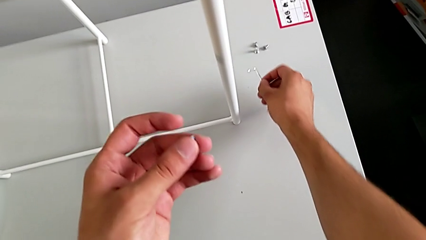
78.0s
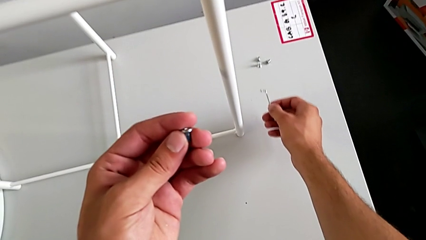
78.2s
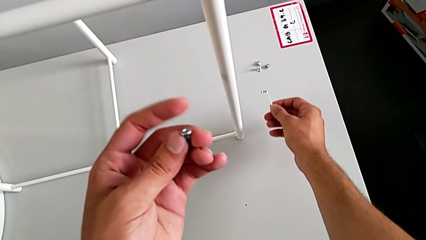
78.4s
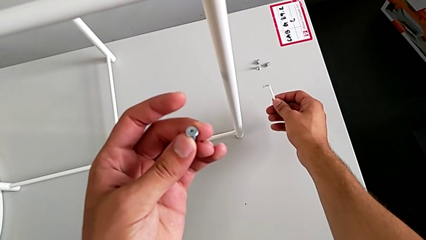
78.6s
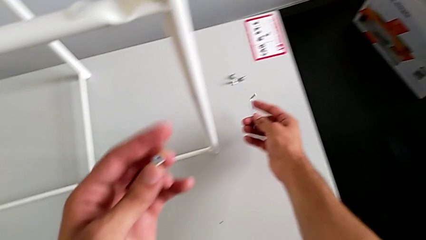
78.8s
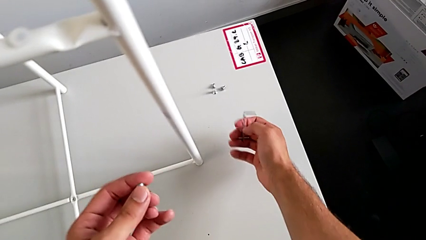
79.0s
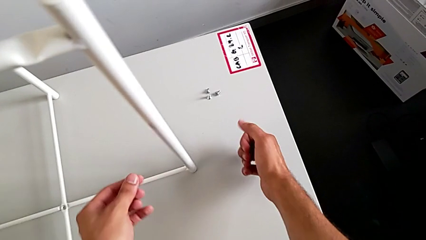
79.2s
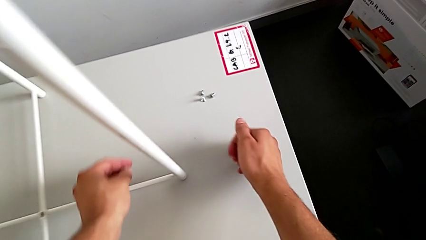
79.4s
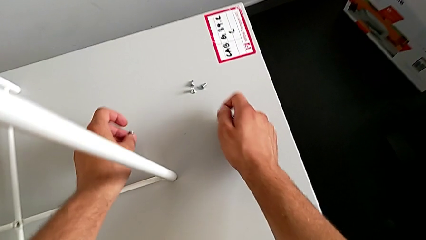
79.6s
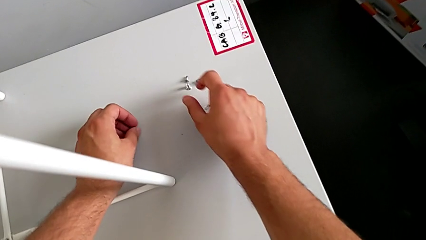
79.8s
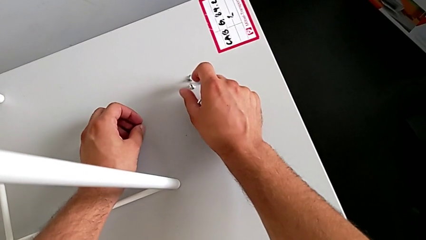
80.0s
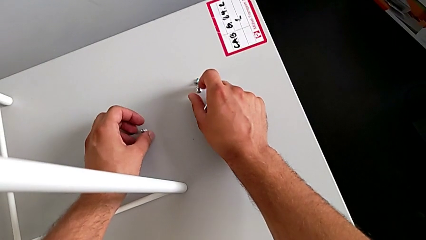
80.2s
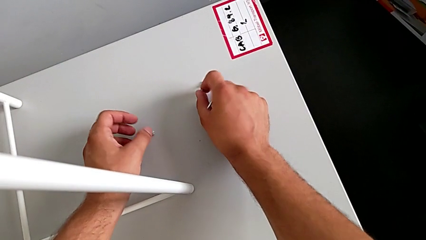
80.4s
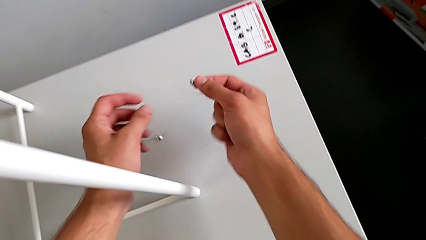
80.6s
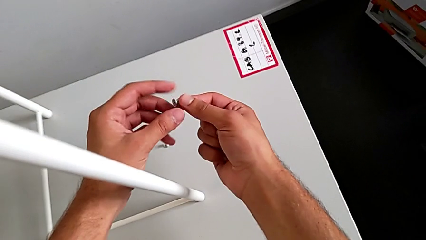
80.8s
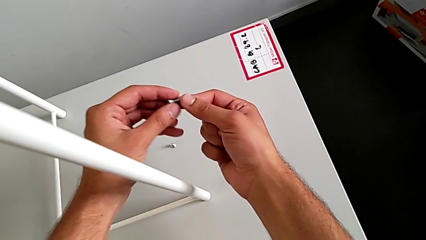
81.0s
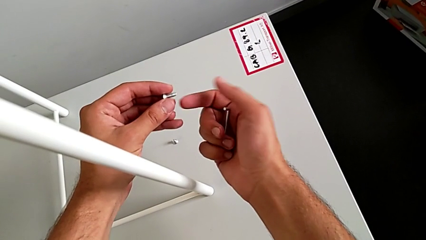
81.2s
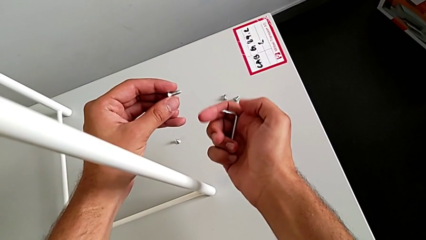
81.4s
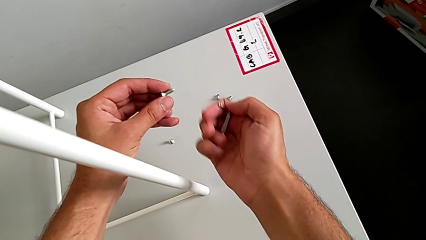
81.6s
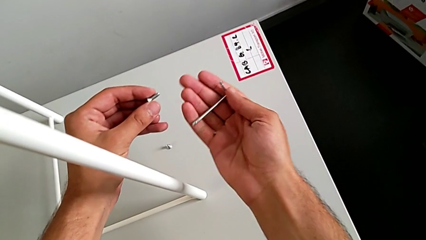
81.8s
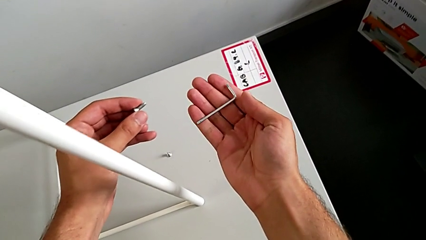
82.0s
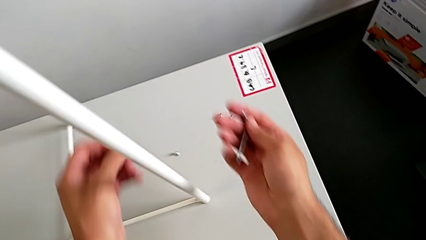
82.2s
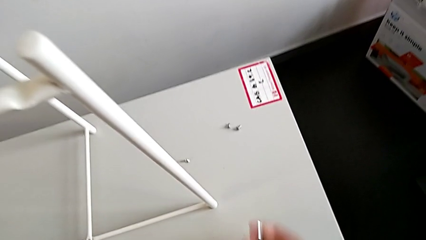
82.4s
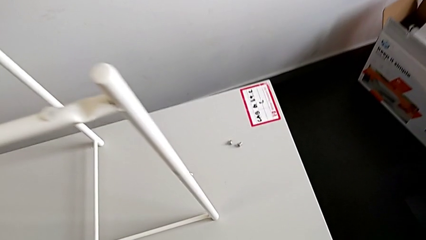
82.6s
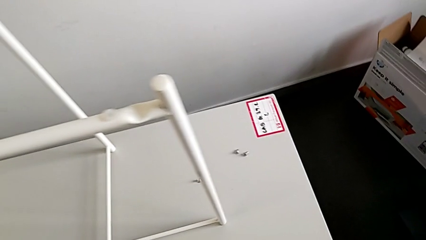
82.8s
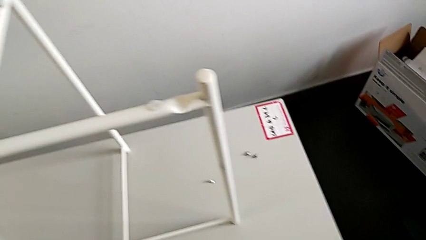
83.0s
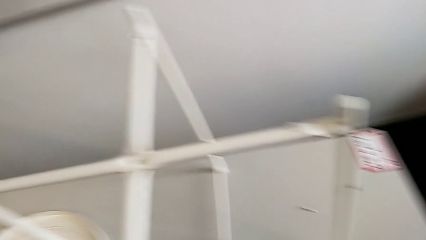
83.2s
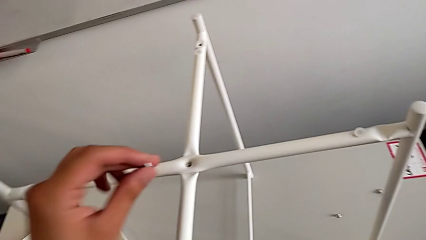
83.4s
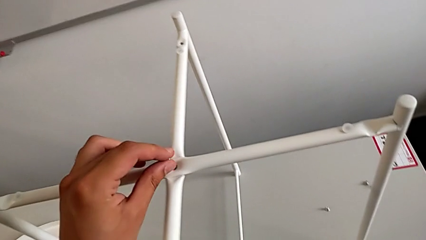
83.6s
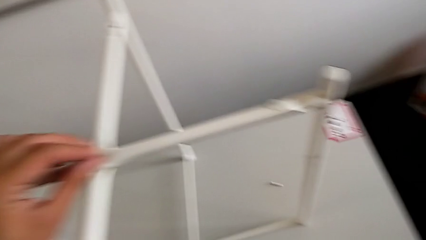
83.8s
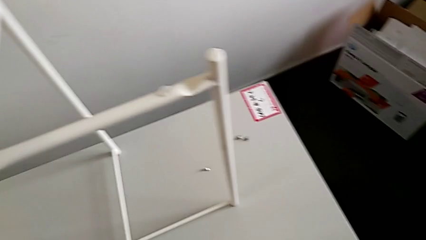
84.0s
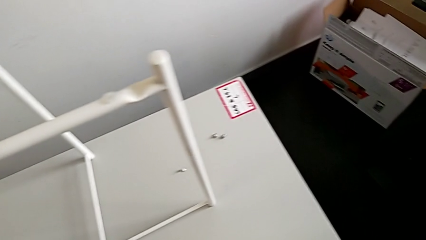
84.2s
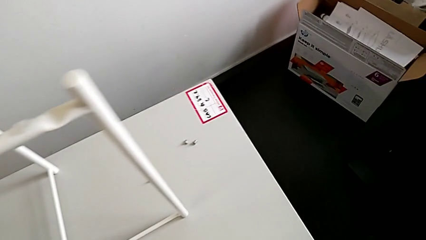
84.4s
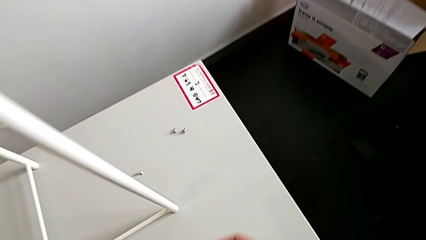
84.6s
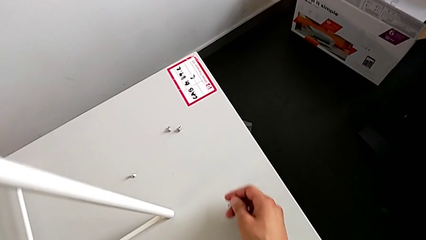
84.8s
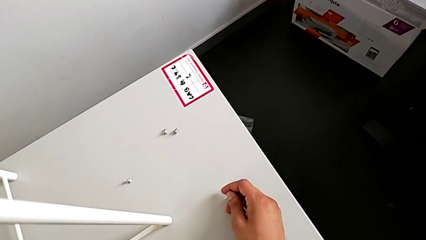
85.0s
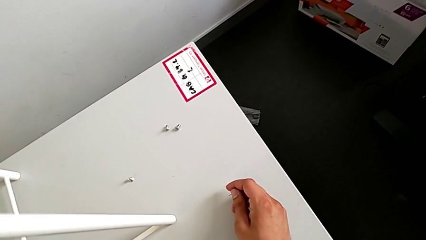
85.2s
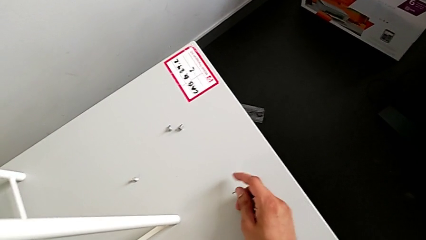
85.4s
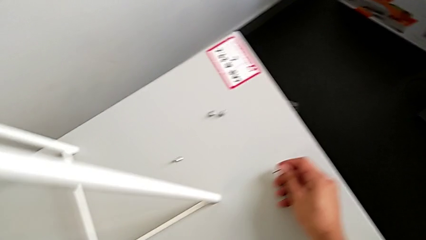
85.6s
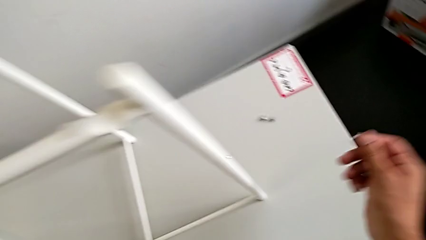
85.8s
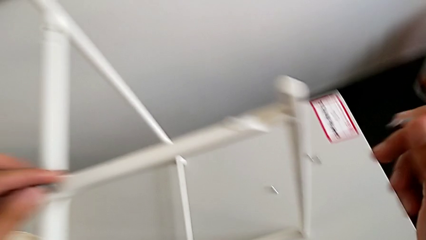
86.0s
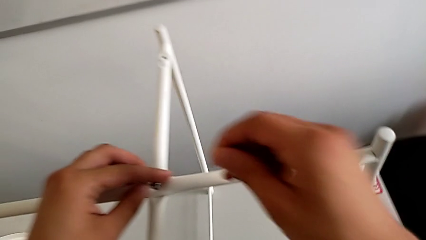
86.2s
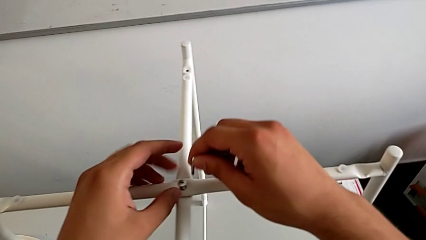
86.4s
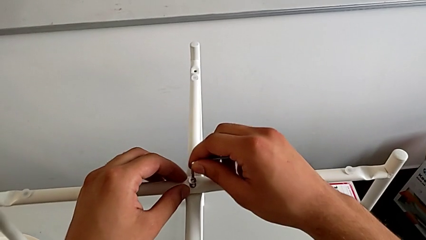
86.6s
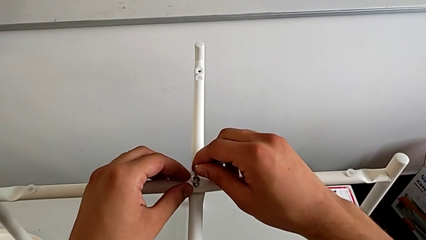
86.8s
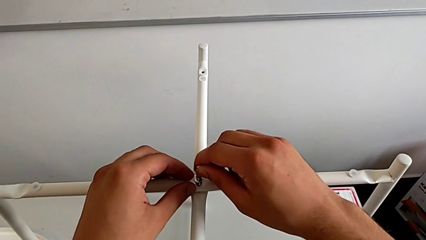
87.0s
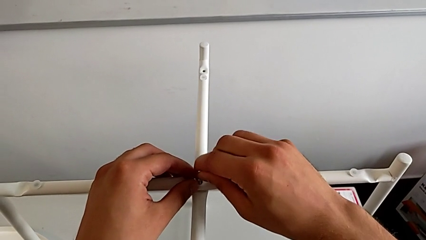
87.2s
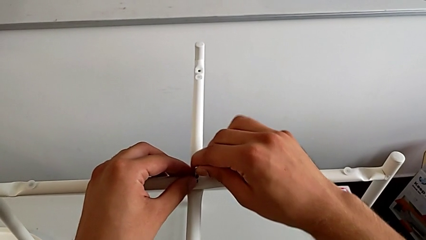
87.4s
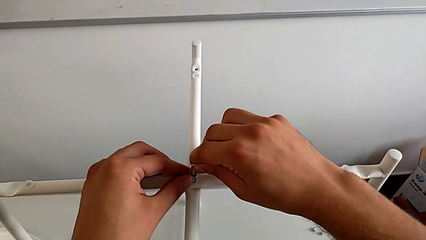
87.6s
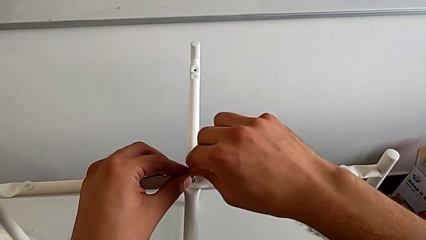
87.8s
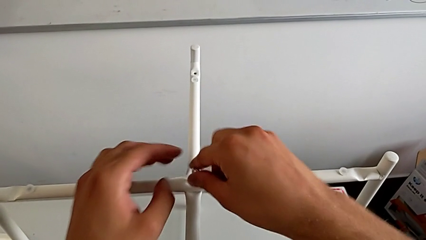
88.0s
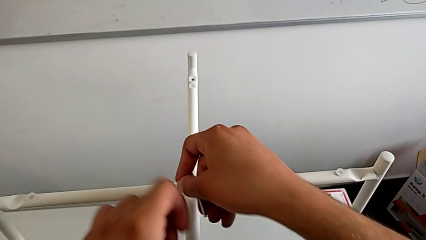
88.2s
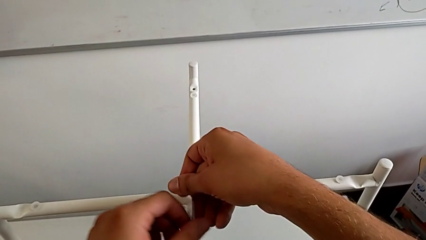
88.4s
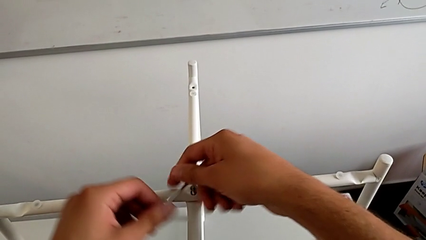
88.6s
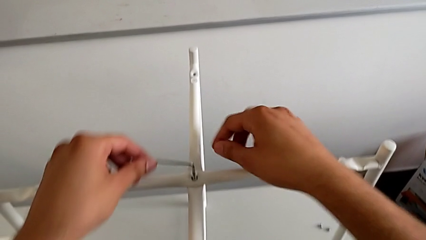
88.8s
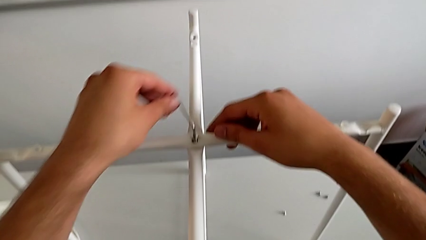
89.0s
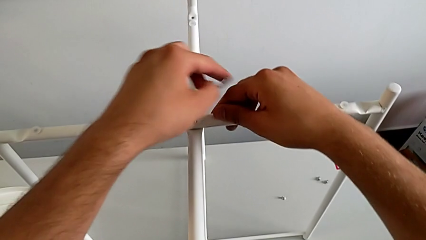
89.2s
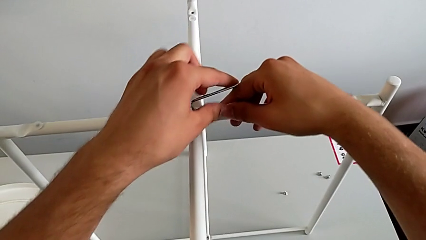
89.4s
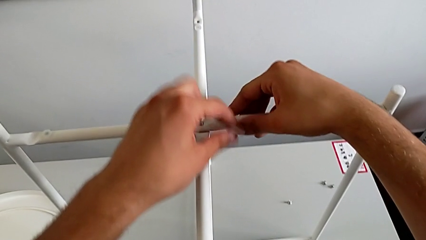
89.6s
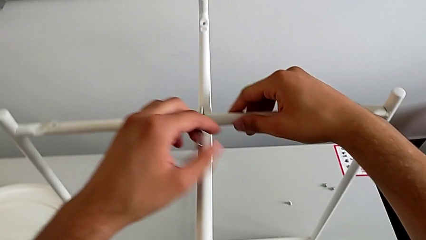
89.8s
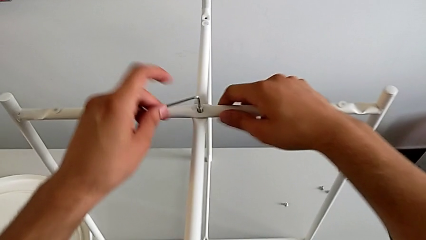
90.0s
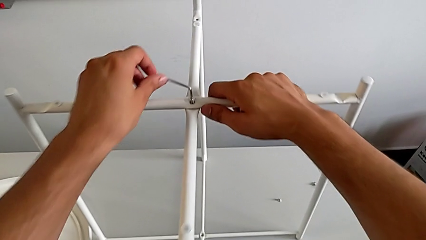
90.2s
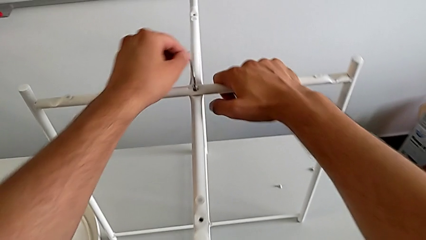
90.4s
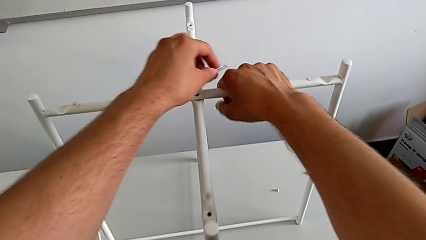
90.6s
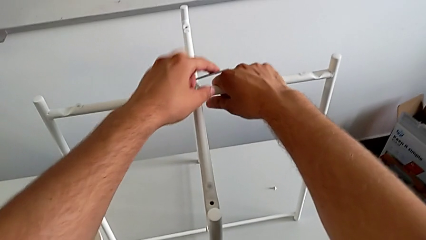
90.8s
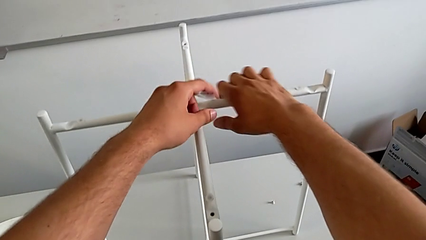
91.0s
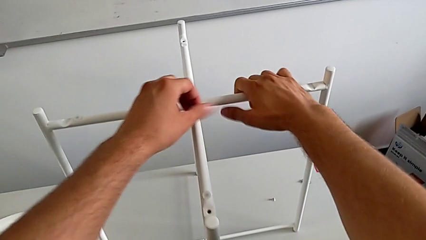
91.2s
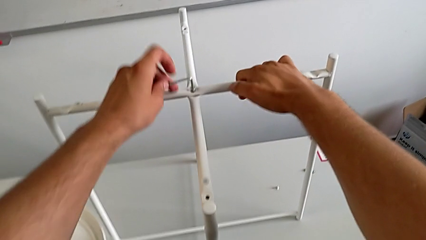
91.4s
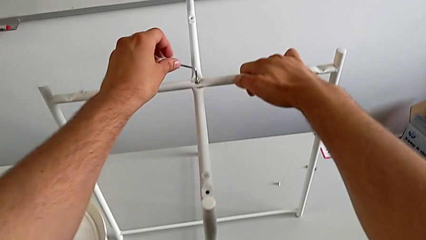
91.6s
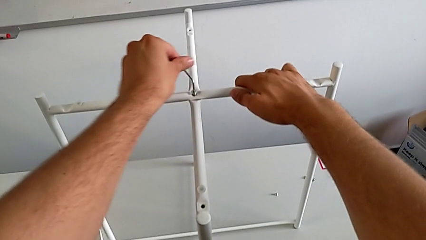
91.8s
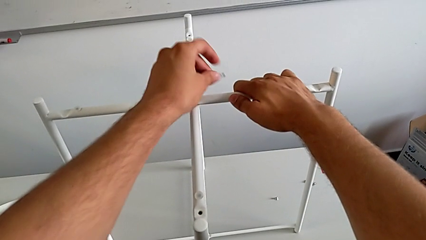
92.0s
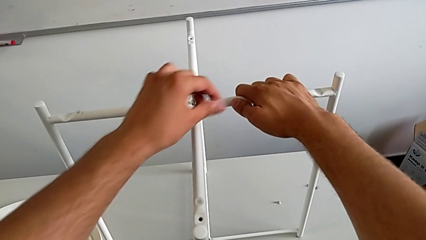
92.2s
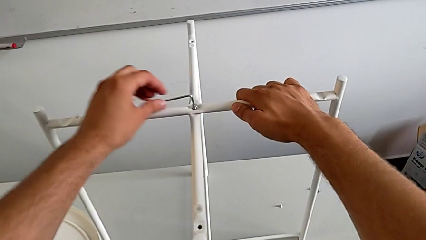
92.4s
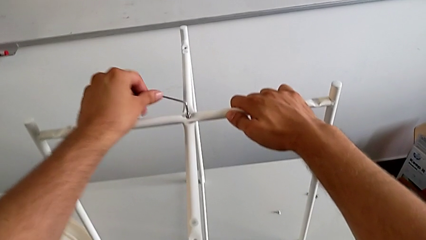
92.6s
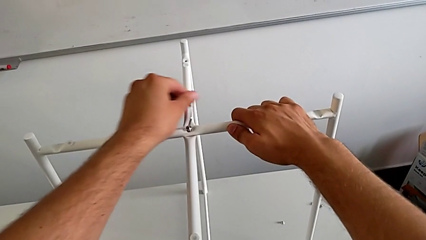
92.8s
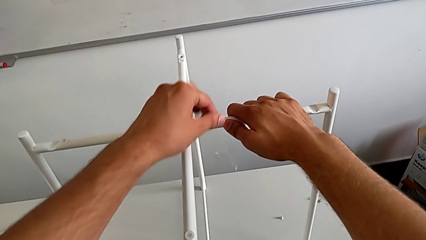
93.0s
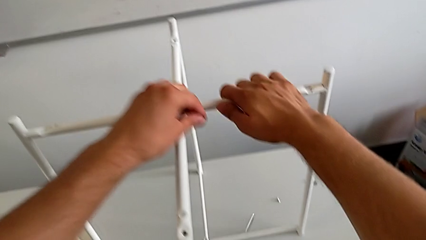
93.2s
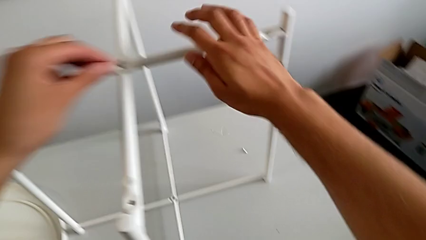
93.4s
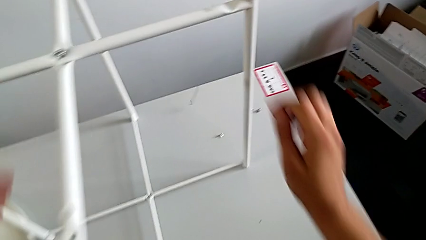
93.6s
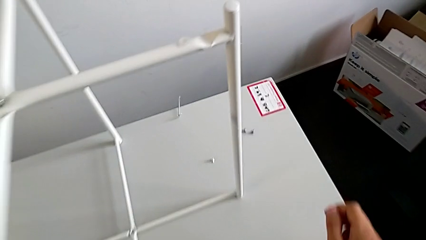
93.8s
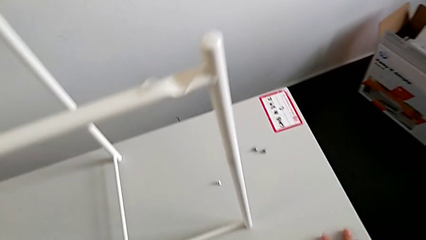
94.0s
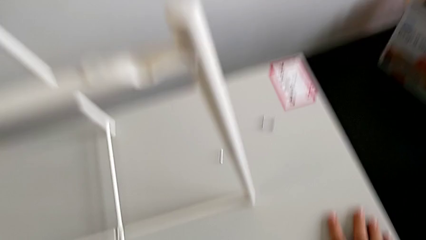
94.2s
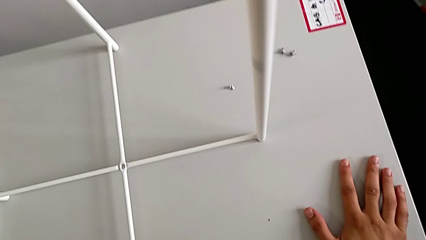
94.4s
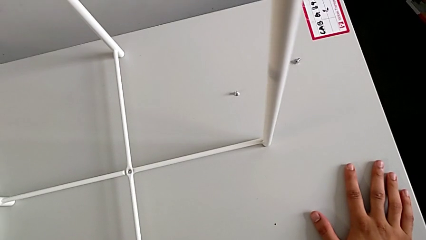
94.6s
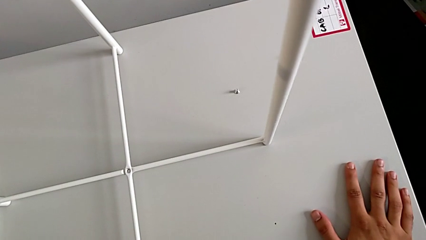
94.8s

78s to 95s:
The camera wearer is assembling the top screw into the legs. They inspect the hex socket head, place it, grab it twice, inspect the Allen wrench, insert the hex socket head, insert the Allen wrench, screw the hex socket head and wrongly drop the Allen wrench.
